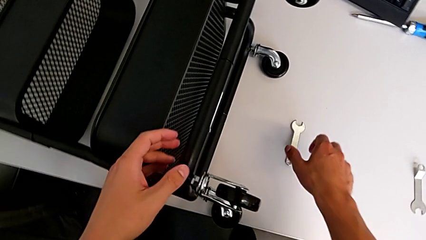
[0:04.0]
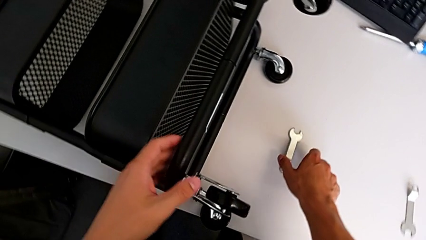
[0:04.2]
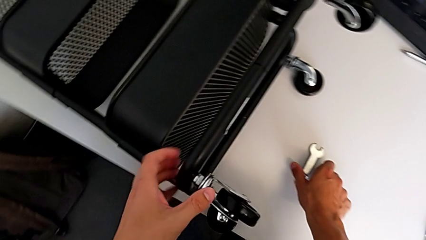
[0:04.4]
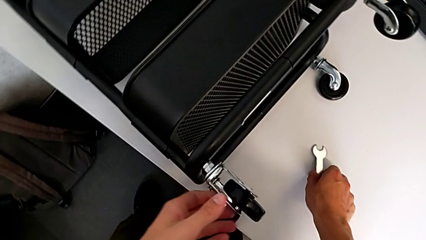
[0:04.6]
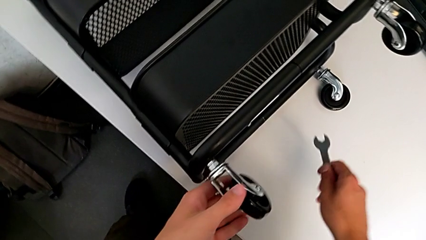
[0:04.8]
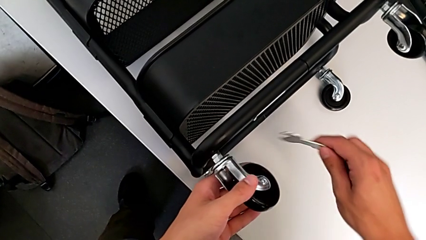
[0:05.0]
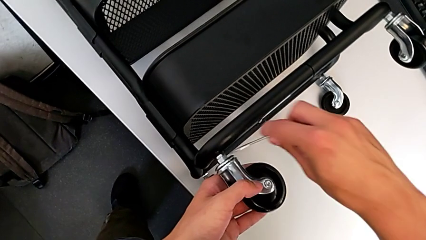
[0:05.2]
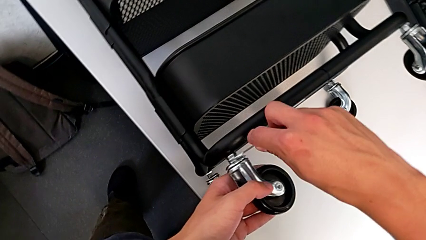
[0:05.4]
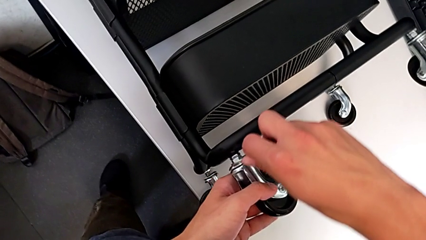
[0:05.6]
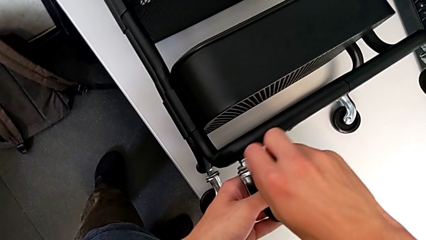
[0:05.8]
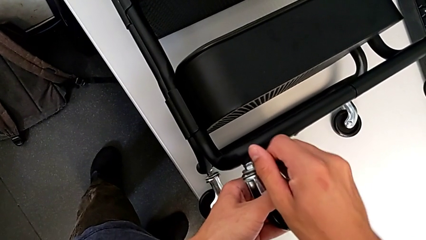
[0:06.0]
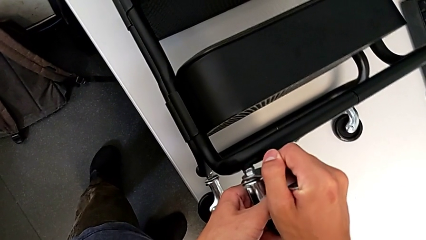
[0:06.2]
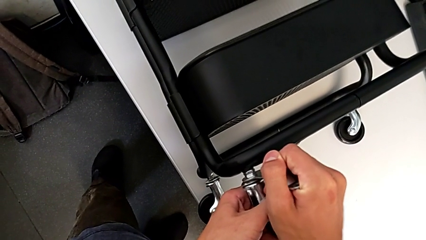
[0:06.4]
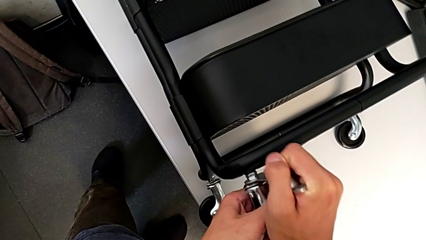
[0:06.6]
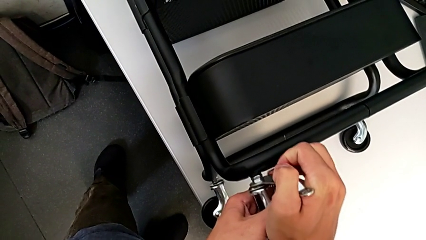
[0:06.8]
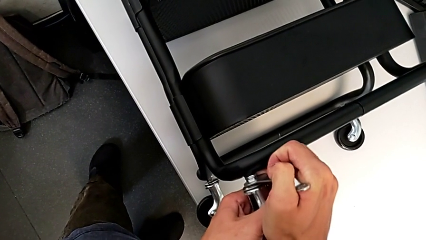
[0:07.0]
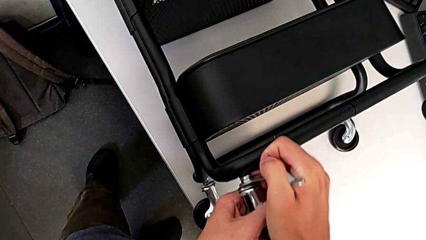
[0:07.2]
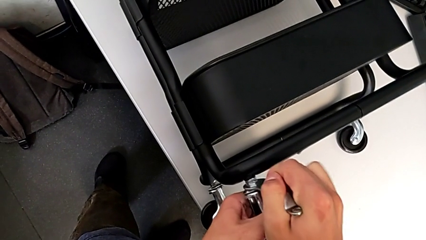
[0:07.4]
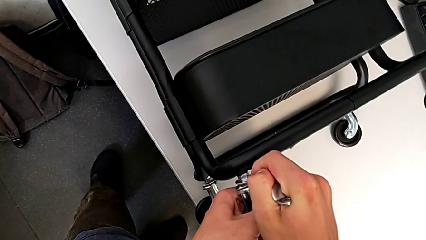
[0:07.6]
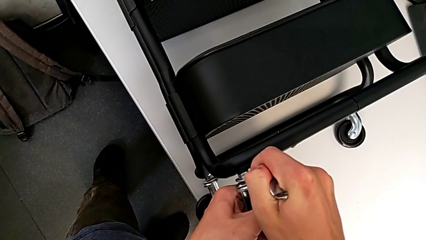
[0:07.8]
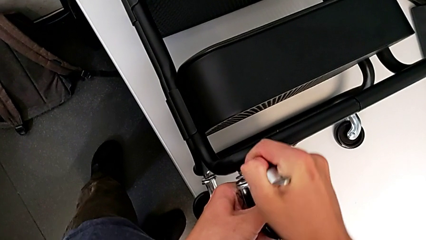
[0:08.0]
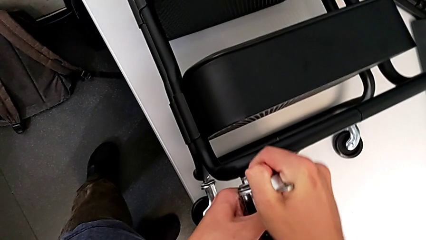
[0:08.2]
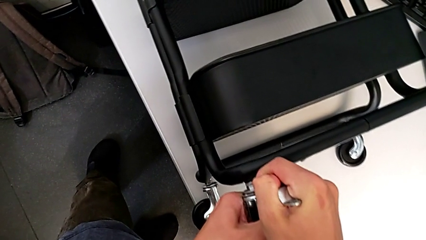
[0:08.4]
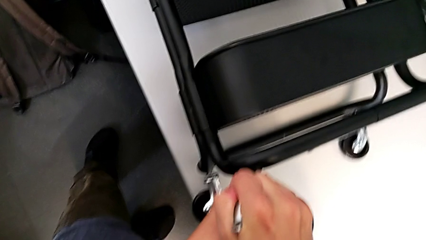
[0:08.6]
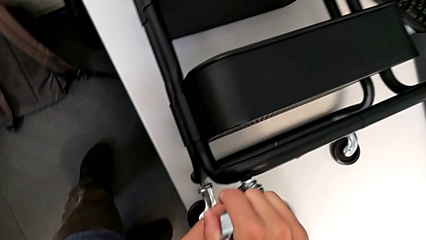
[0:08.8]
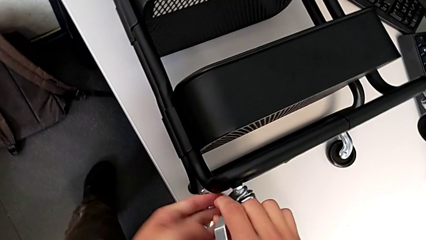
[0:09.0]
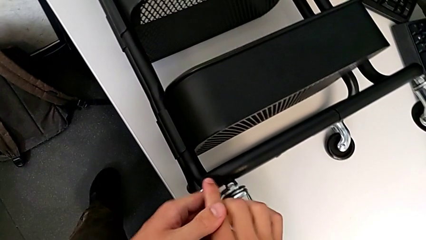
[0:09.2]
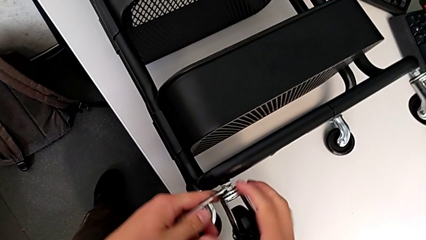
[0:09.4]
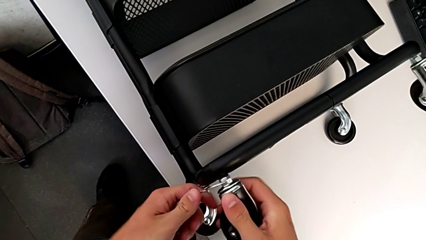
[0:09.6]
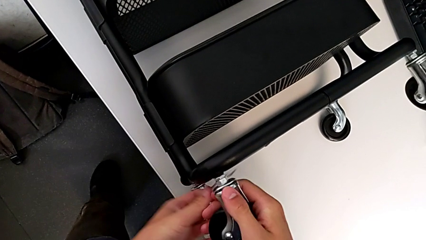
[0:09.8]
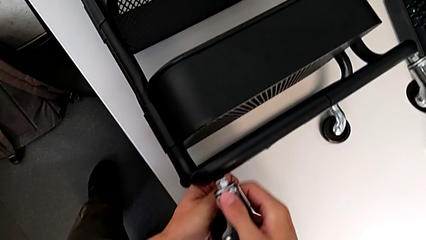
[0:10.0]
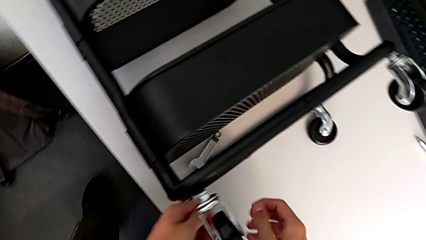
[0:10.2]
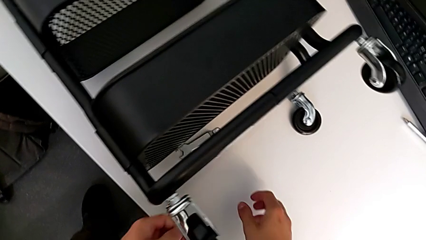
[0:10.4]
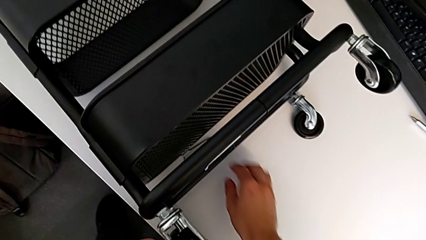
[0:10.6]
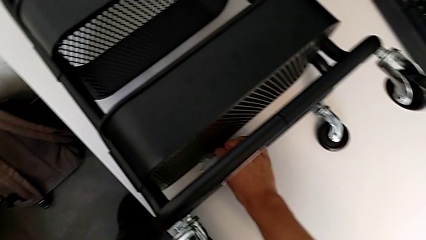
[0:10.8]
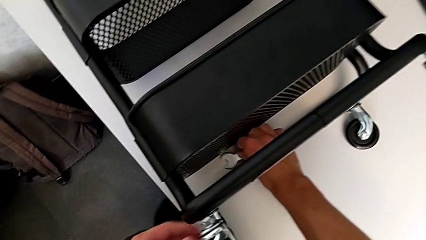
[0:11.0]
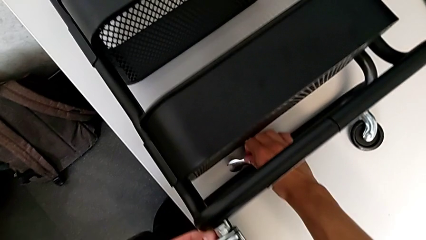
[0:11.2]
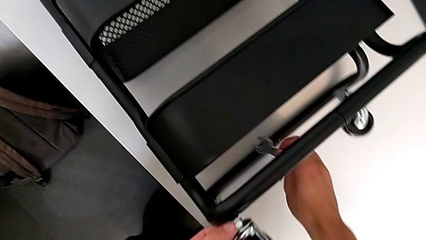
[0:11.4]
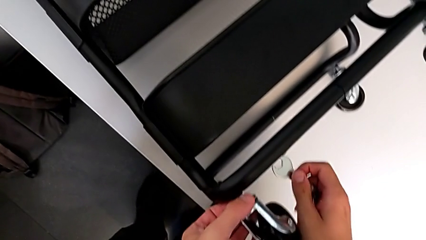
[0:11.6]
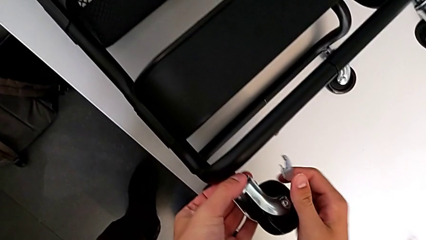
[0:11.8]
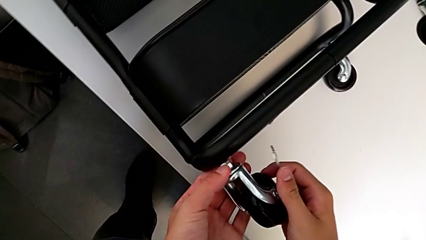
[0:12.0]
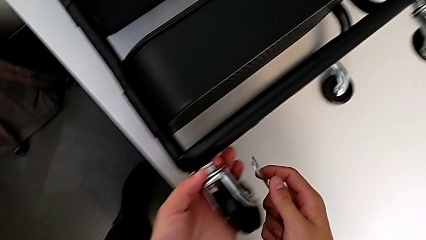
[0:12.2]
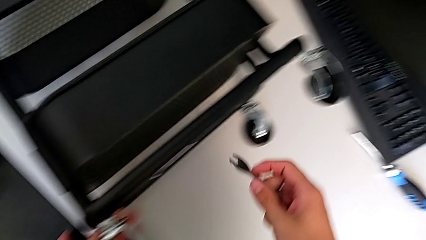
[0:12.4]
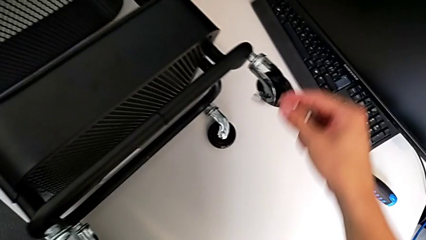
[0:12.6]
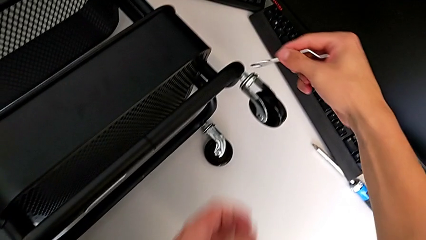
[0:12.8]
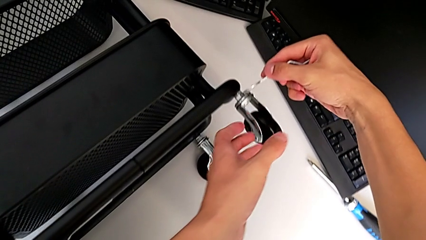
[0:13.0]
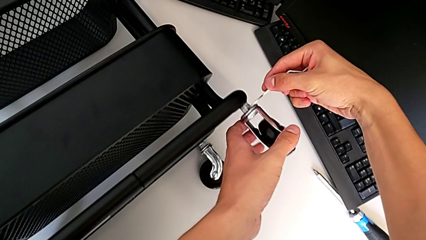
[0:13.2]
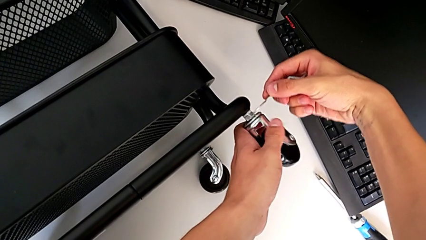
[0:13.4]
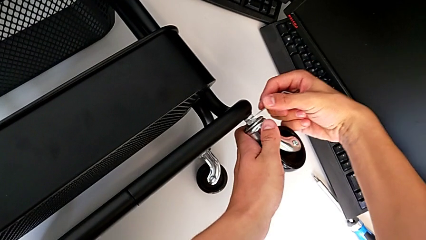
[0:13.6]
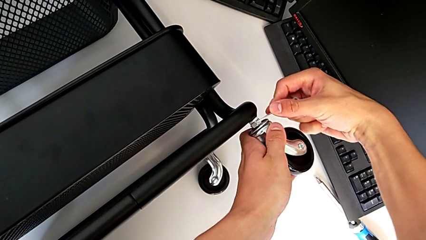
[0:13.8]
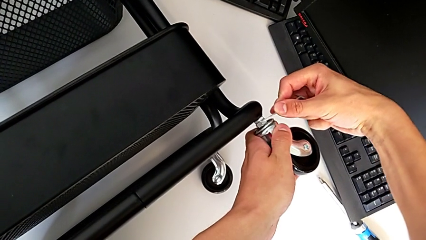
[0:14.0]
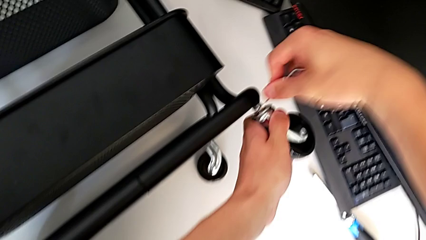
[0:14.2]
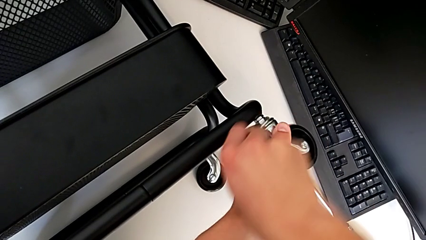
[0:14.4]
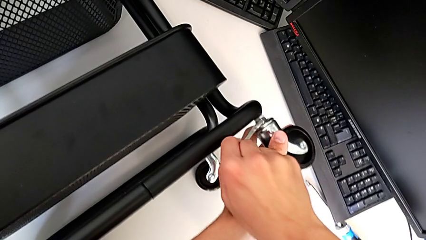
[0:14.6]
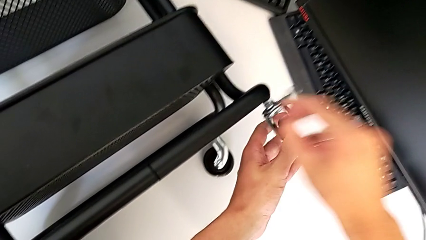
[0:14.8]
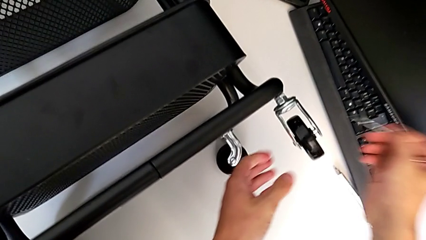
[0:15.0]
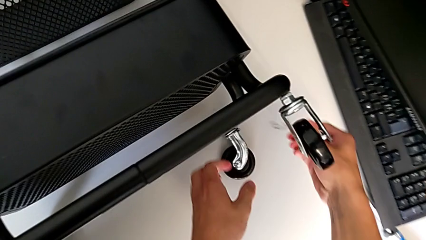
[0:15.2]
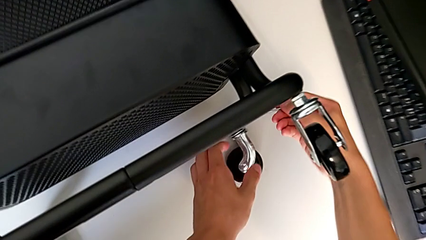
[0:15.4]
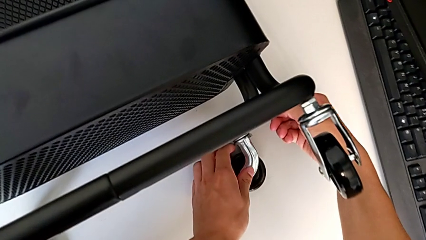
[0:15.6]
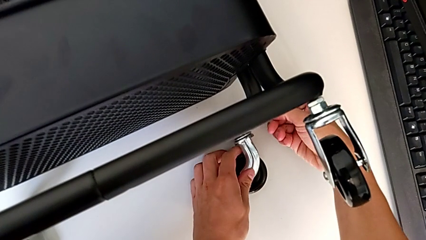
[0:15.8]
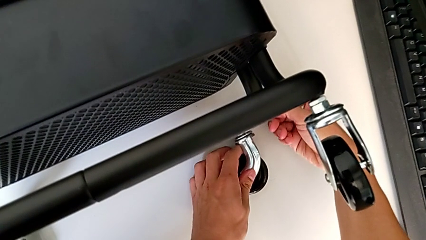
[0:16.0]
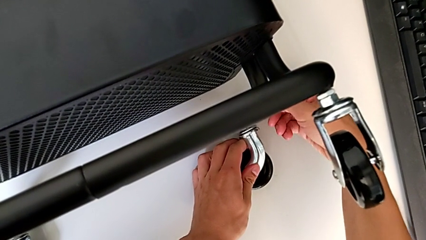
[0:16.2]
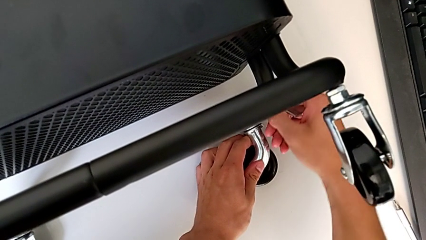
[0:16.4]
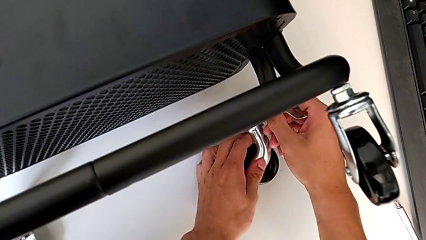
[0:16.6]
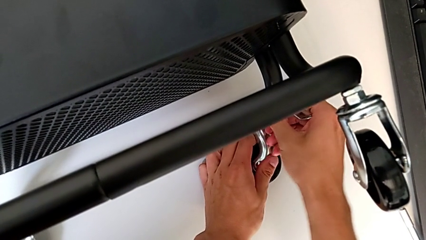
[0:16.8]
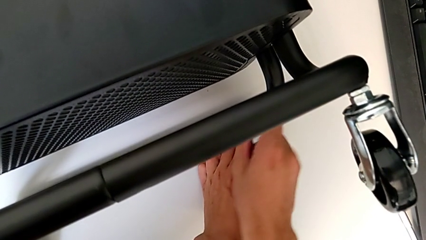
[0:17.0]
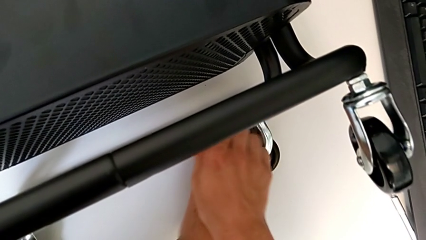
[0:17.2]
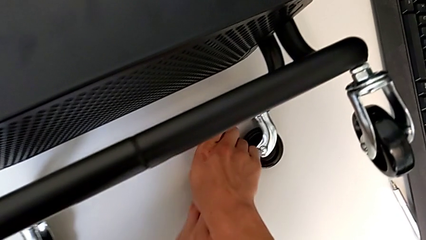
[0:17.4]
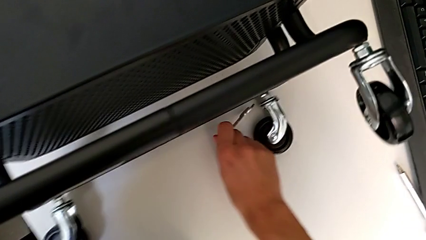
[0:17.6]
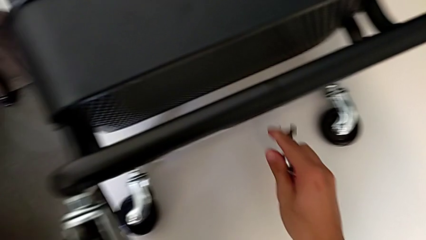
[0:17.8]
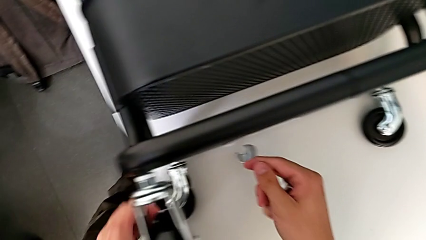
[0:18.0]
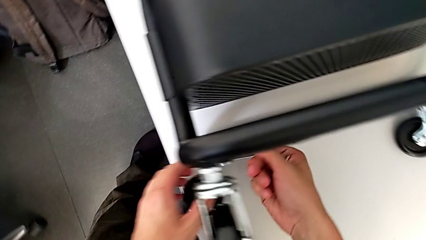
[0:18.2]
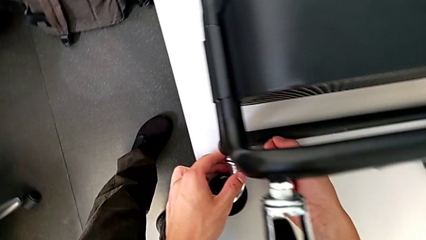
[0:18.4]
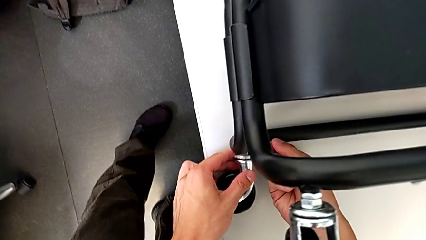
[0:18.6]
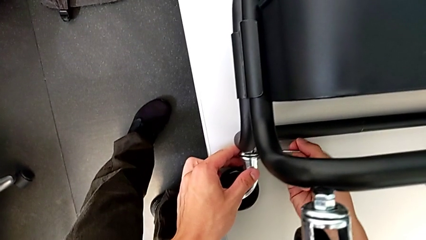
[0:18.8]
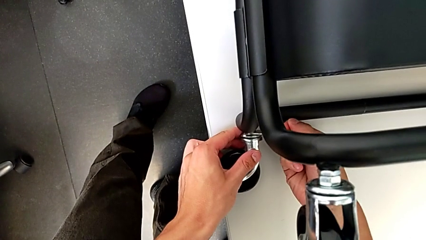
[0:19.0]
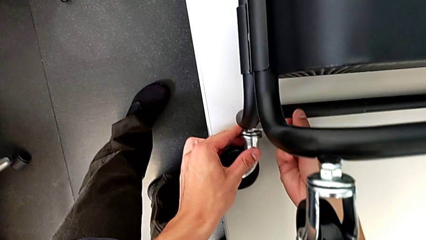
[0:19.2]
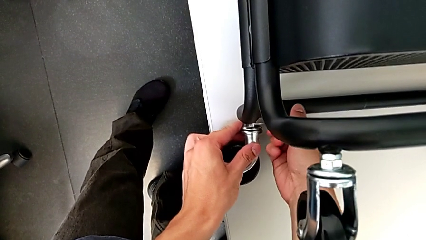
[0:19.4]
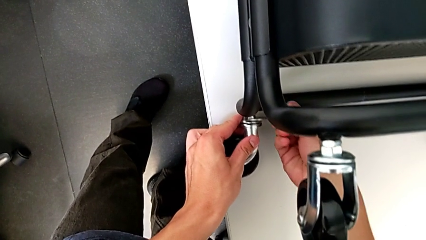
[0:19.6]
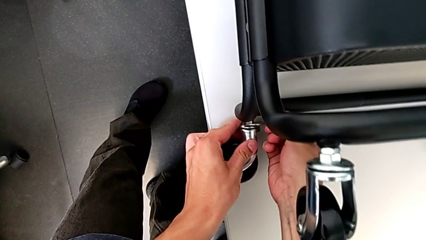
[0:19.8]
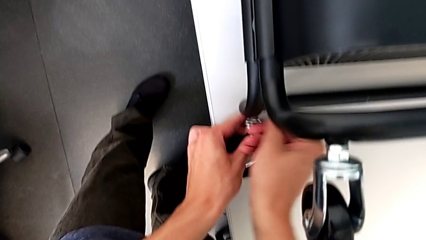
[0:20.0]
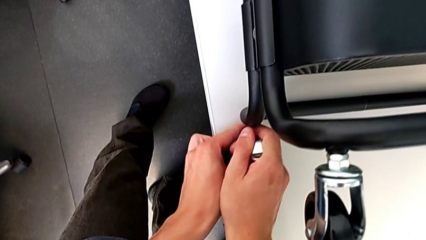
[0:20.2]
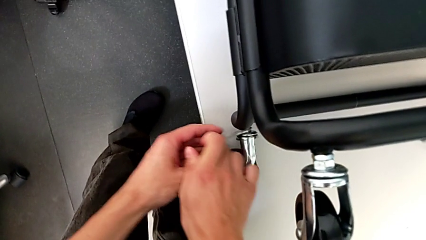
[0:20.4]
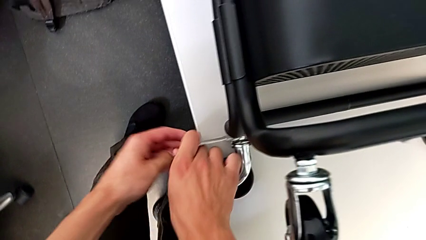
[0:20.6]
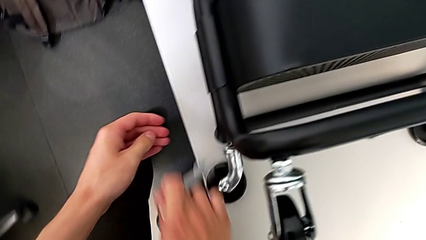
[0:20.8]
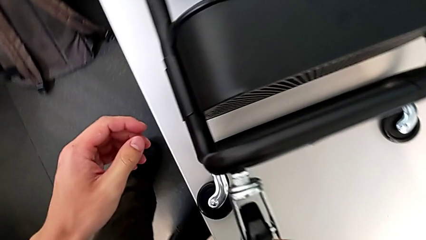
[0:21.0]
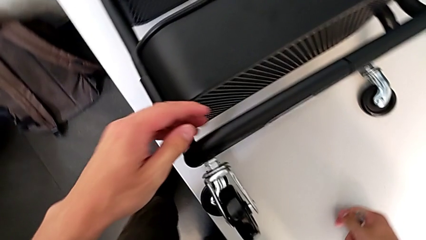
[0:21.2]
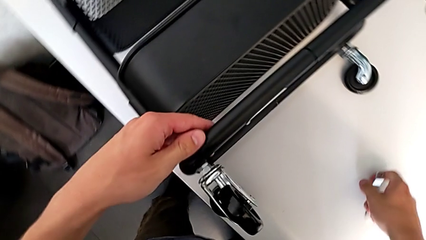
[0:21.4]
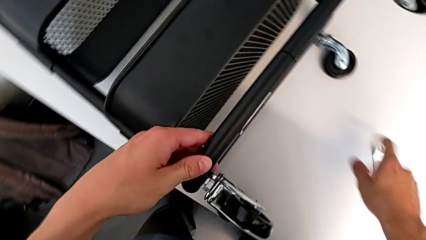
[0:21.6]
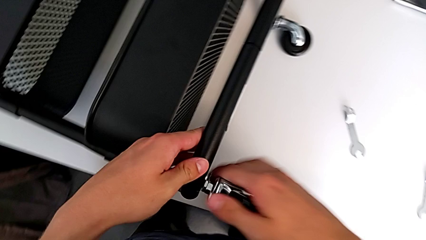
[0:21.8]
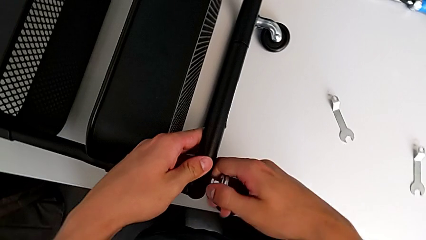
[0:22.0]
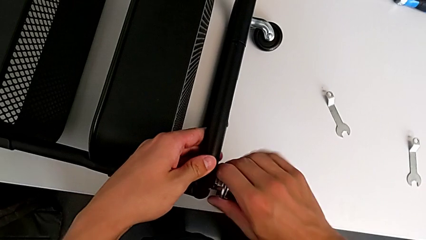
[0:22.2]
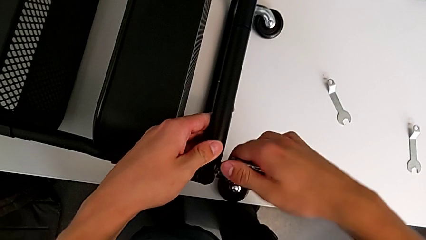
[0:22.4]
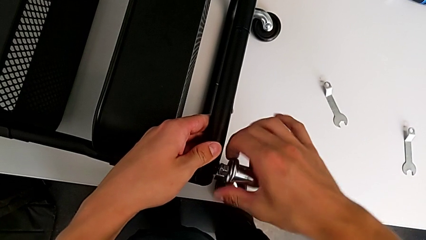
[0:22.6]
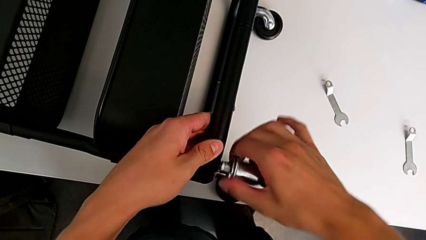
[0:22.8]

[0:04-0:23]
The camera wearer is disassembling all four wheels from the furniture. They grab the hexagonal wrench, insert it, unscrew the first wheel, wrongly drop the hexagonal wrench, grab it, insert it, unscrew the second wheel, insert the hexagonal wrench, unscrew the third wheel, insert the hexagonal wrench, unscrew the fourth wheel, place the hexagonal wrench and grab the first wheel.
